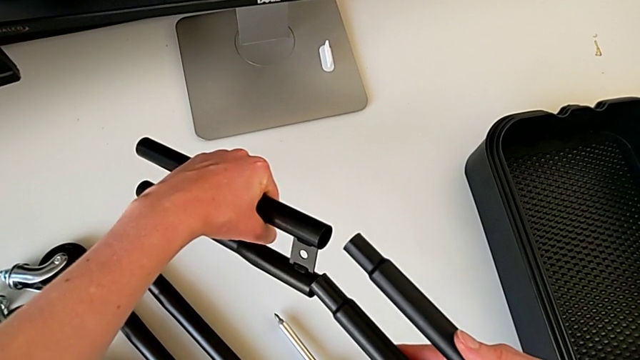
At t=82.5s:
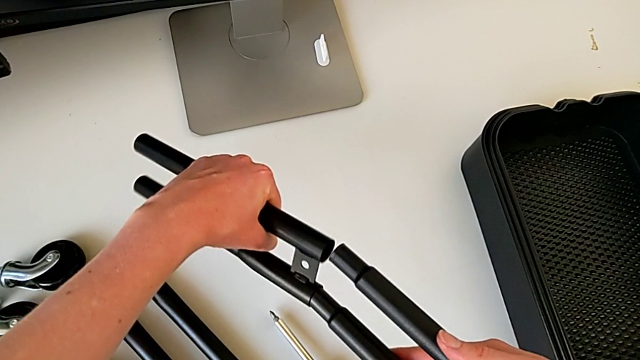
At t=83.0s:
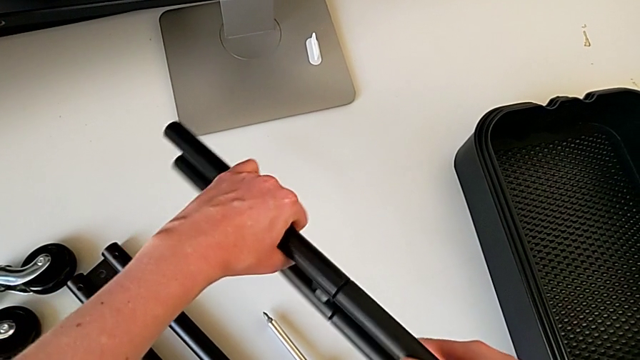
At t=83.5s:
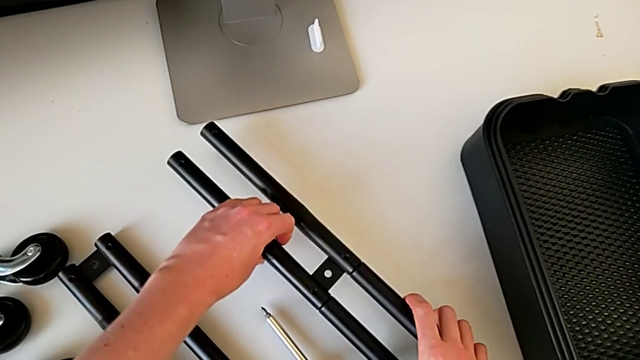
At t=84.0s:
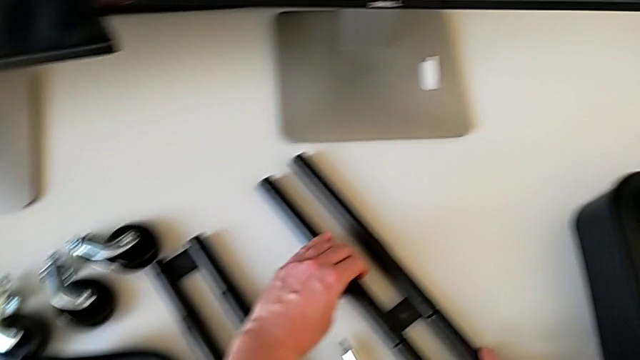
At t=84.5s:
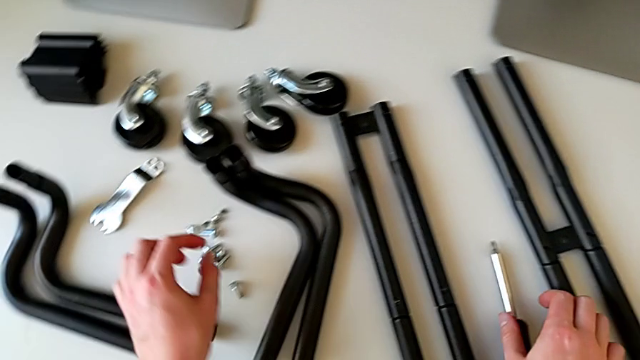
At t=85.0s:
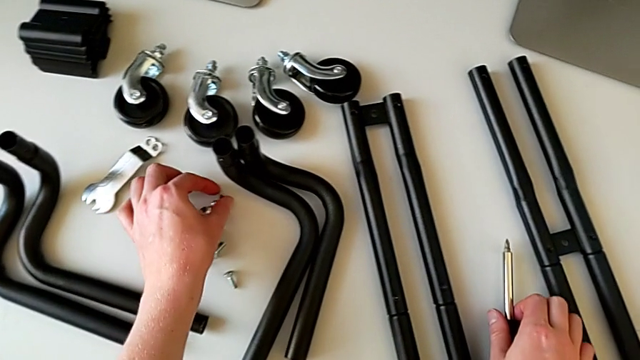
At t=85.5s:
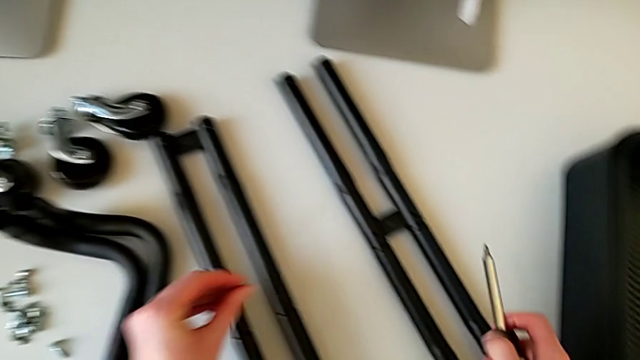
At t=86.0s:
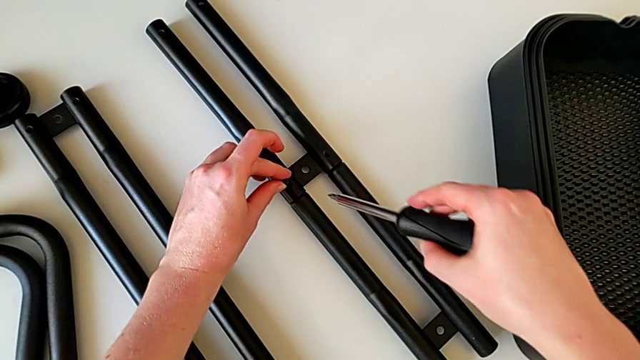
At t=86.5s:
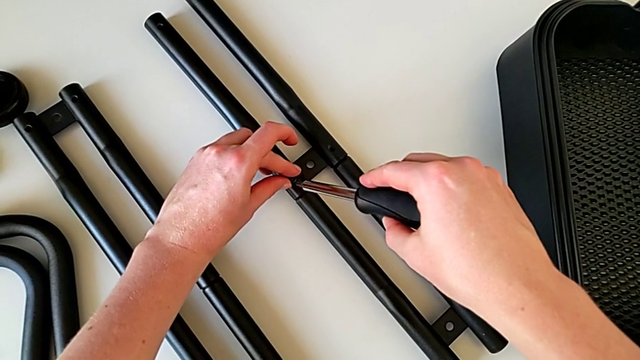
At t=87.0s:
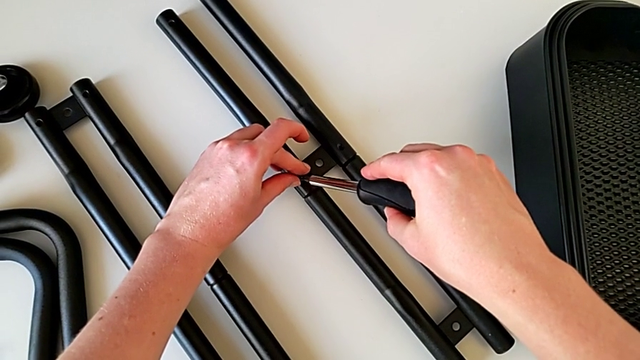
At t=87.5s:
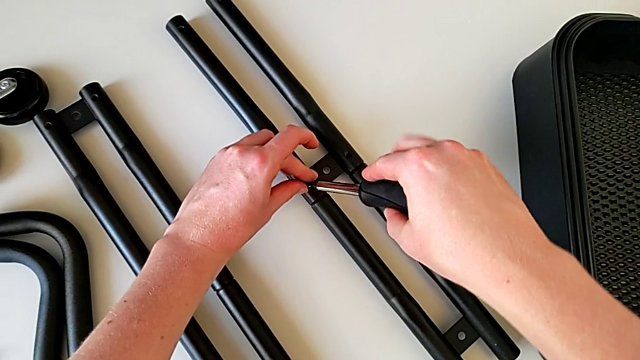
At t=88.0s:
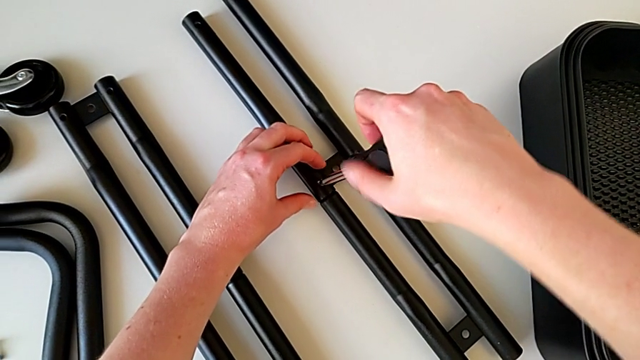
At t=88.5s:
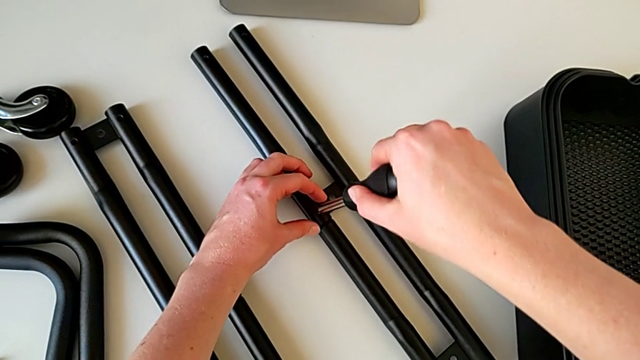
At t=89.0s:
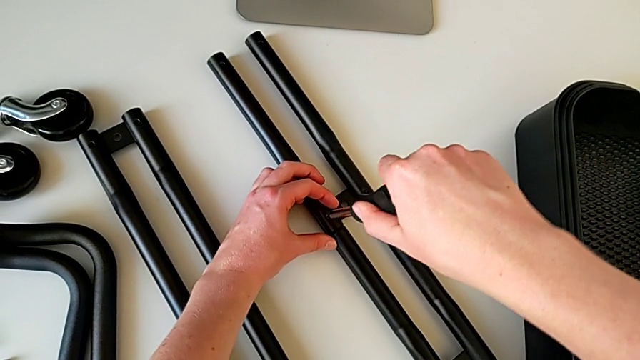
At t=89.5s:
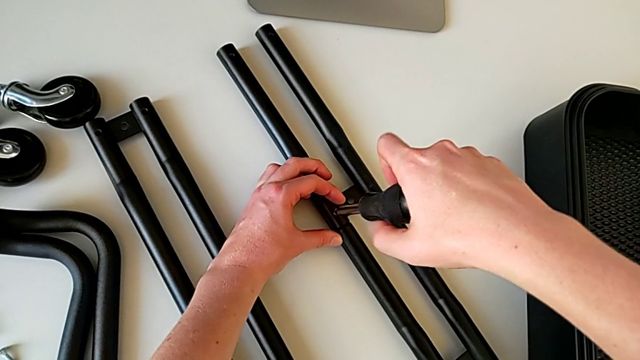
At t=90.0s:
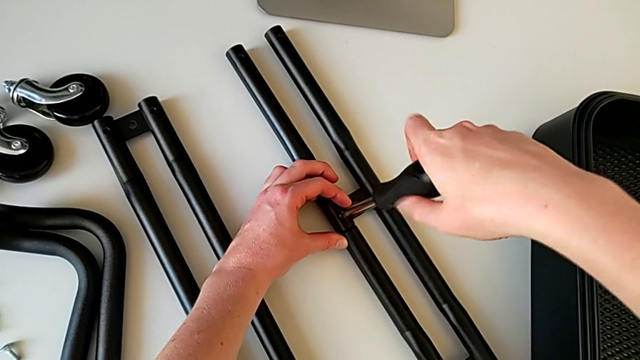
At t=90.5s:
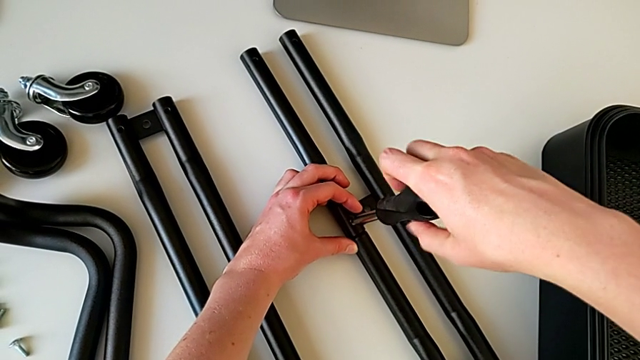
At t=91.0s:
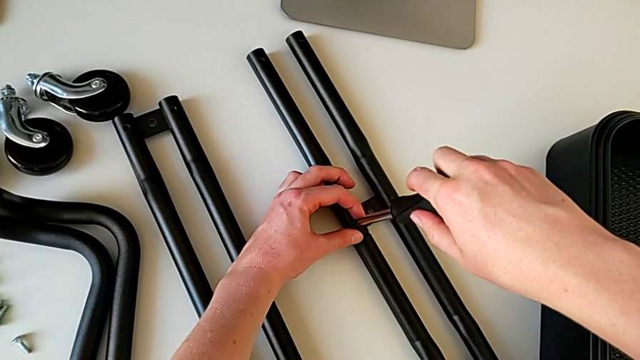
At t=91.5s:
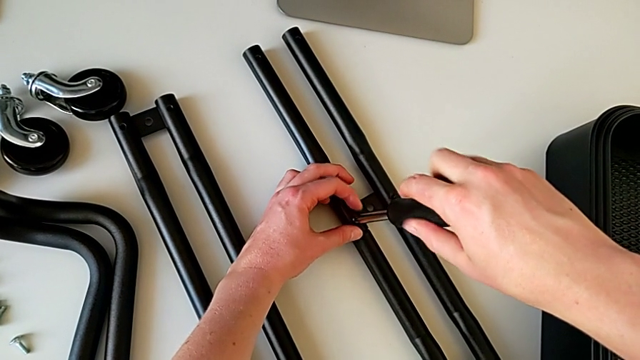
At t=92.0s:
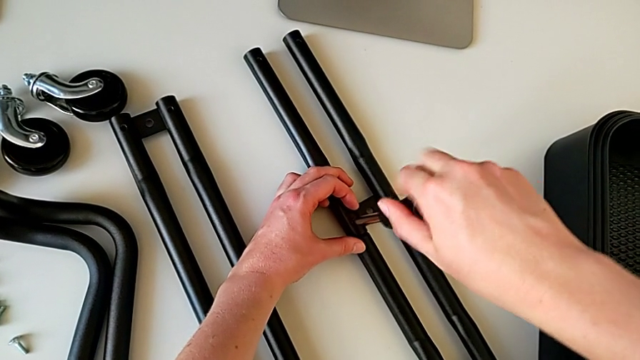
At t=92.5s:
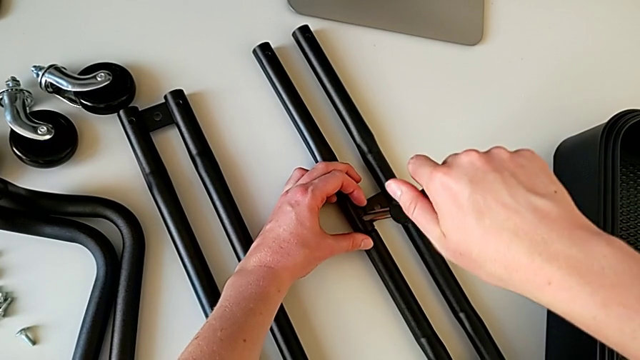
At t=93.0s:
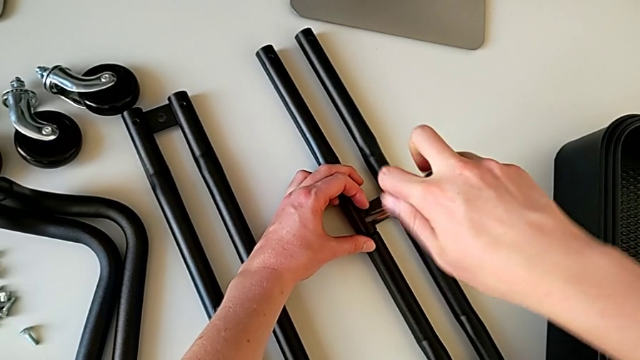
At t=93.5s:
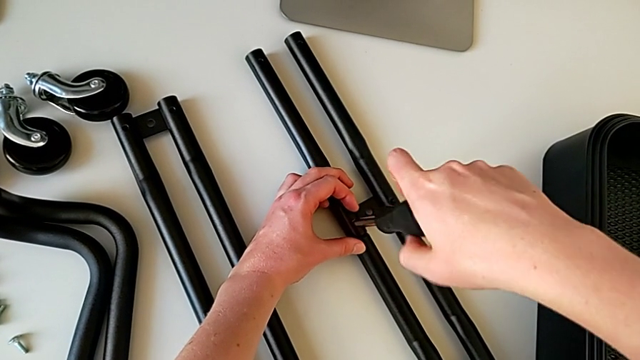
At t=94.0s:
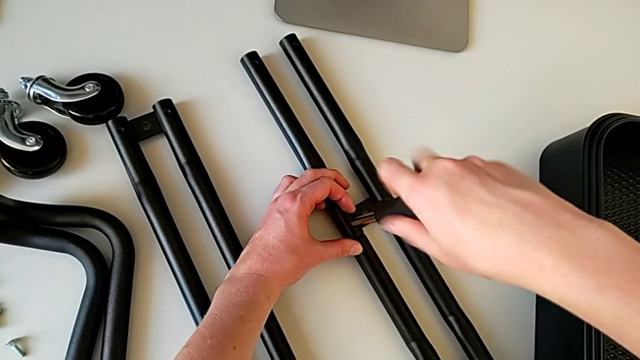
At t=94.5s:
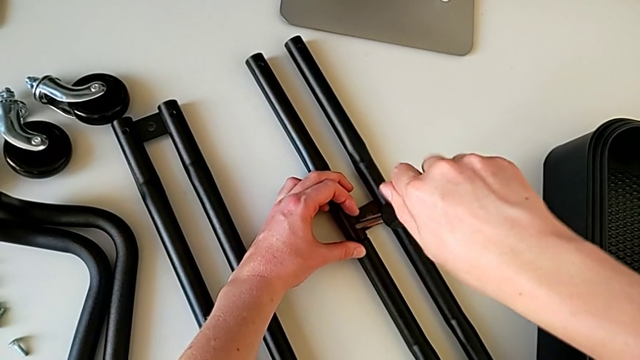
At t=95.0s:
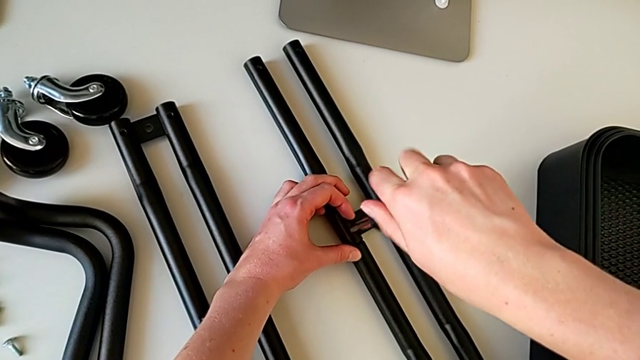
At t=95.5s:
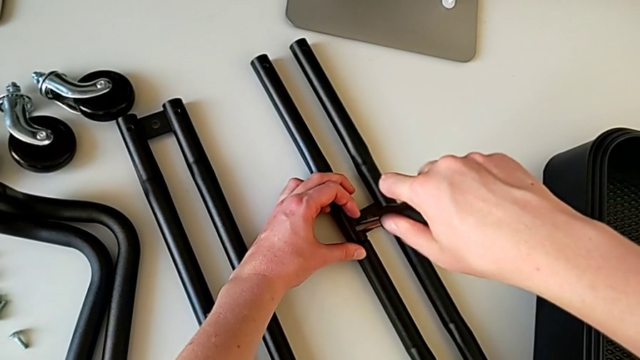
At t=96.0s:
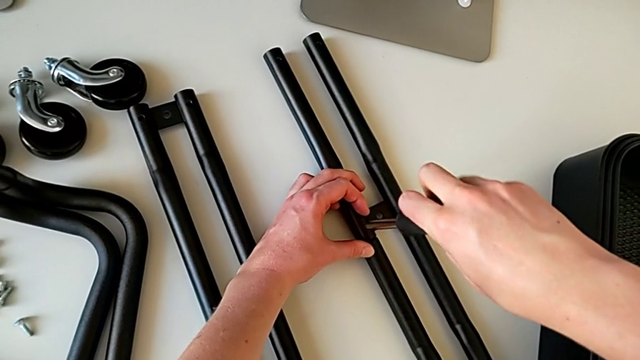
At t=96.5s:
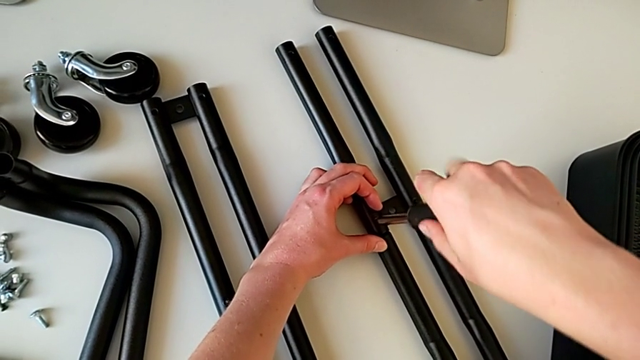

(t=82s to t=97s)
The camera wearer is assembling the bars on the left. They wrongly assemble the leg, place the half frame, grab the screwdriver, insert it and begin to screw it.

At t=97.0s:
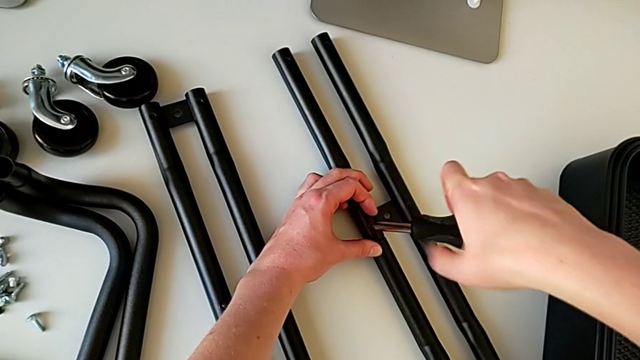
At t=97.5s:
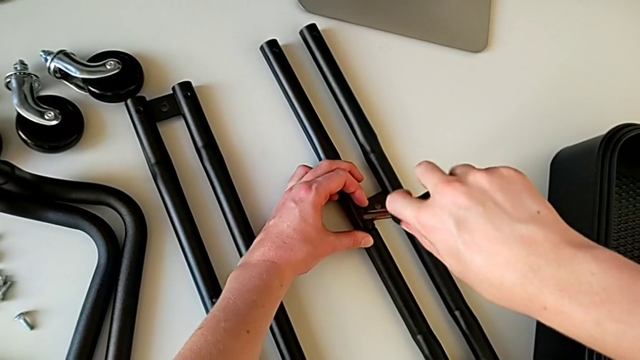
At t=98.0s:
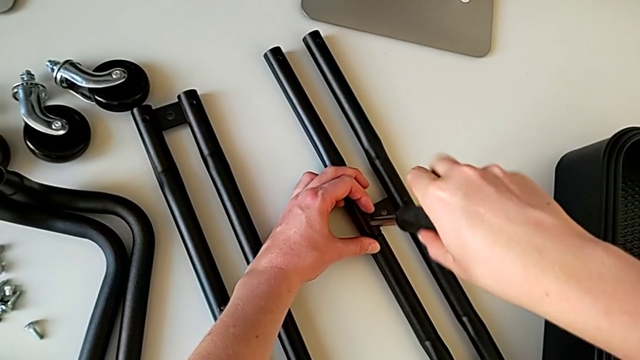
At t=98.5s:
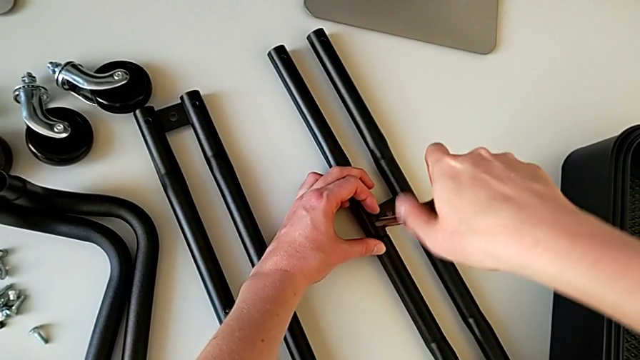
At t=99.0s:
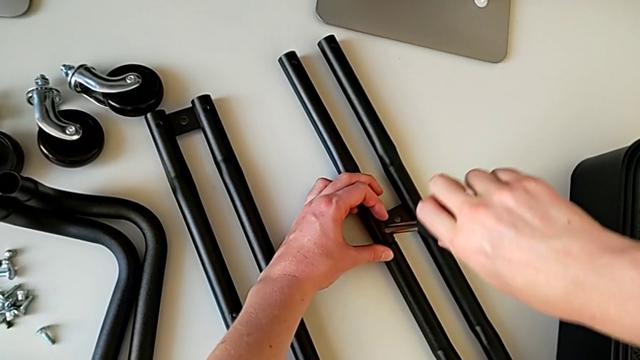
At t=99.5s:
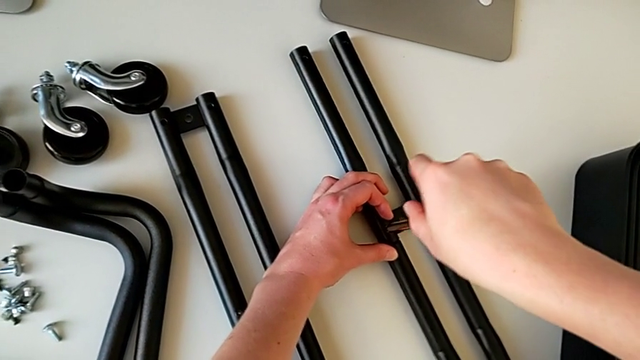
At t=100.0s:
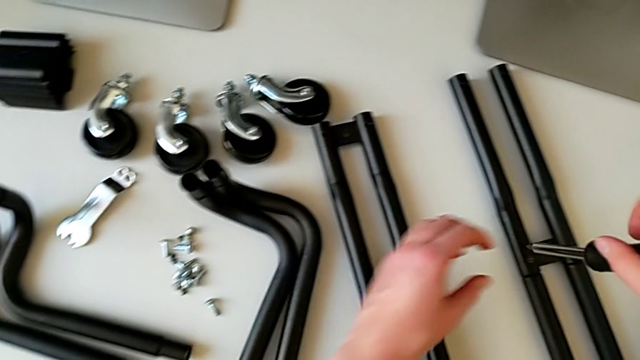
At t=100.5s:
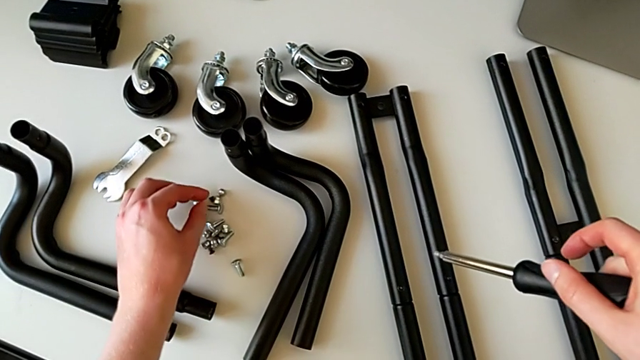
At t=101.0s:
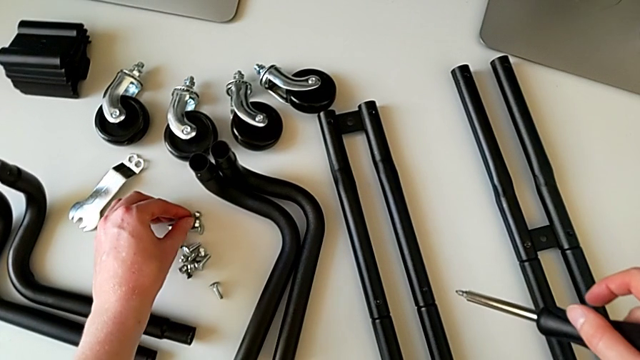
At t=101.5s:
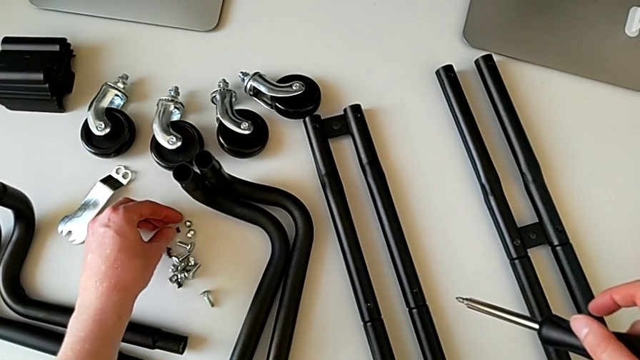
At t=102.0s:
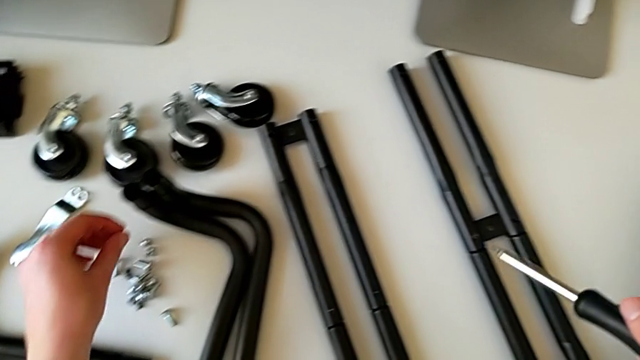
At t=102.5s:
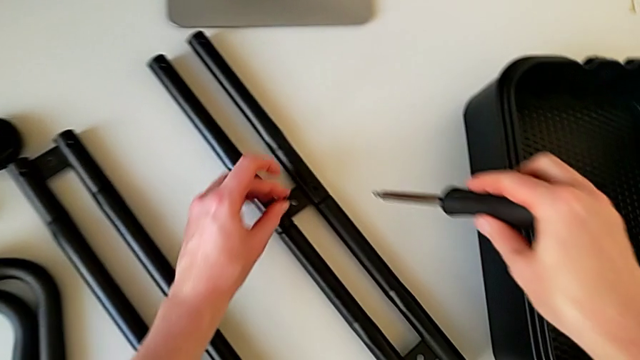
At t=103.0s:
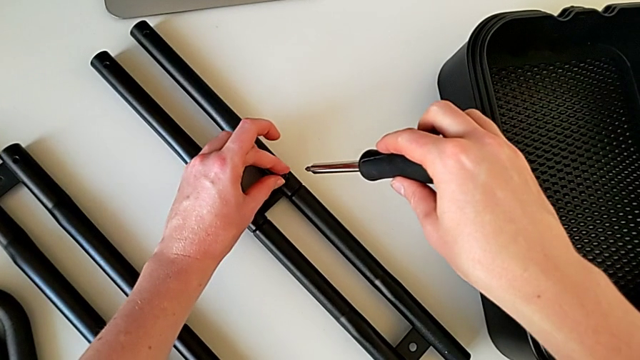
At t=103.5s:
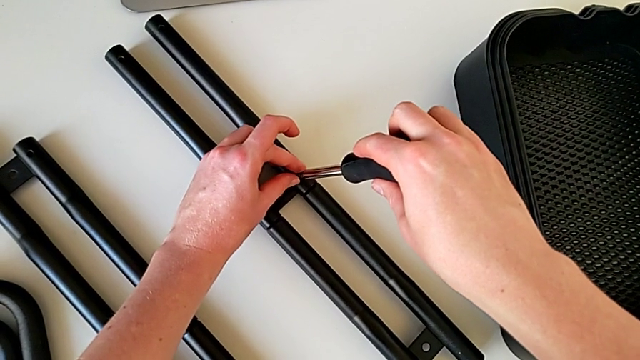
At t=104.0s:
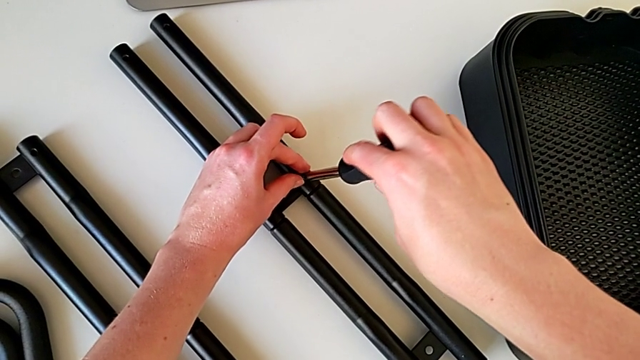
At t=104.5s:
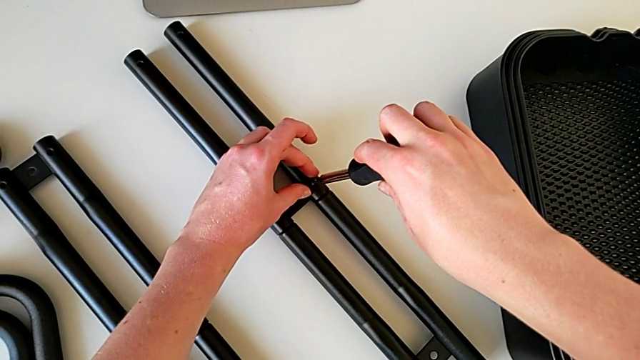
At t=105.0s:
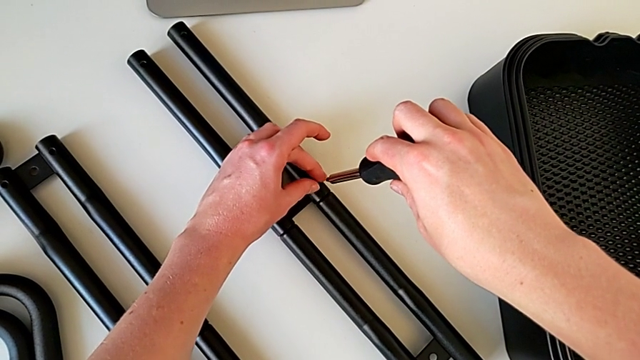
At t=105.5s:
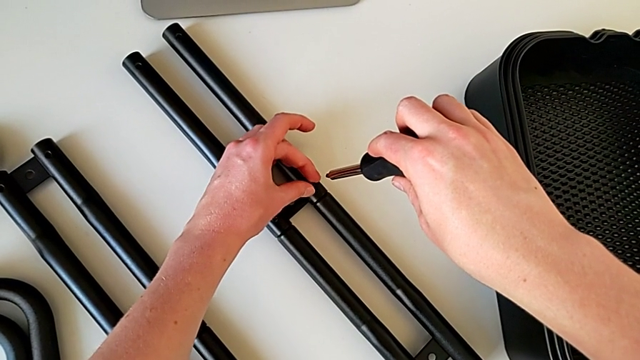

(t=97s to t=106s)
The camera wearer is assembling the bars on the left. They wrongly screw the screwdriver, withdraw the hexagonal wrench, grab the screw and insert it.
